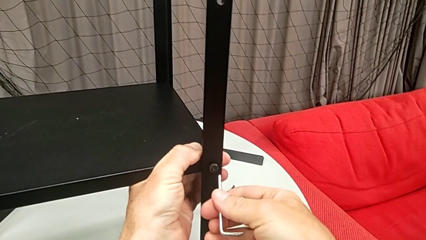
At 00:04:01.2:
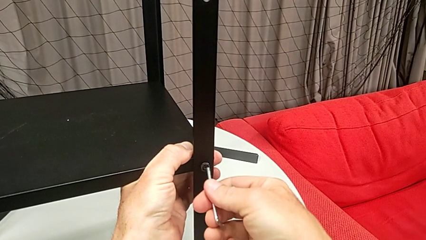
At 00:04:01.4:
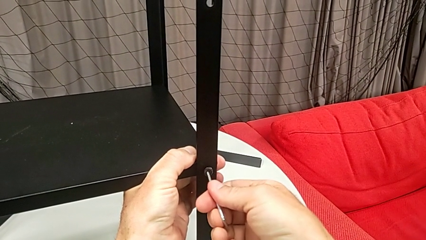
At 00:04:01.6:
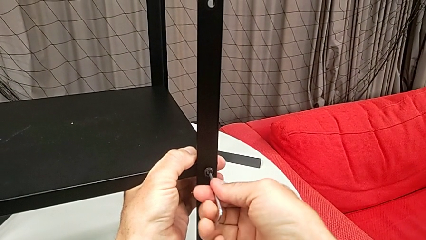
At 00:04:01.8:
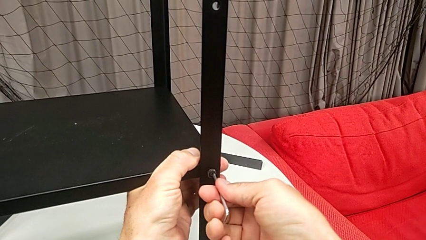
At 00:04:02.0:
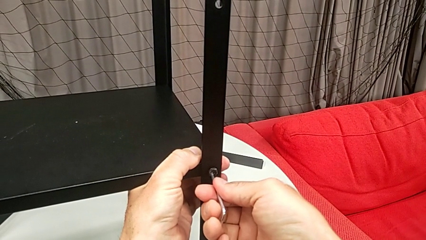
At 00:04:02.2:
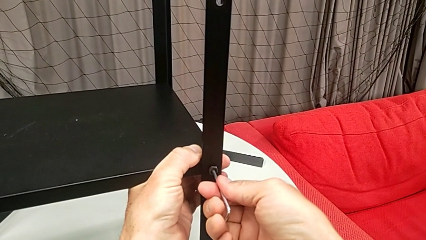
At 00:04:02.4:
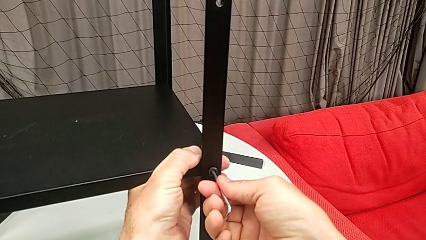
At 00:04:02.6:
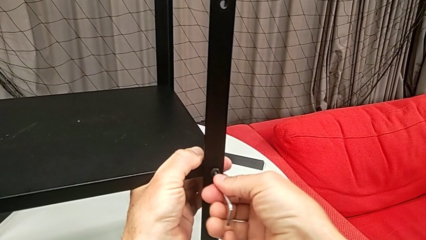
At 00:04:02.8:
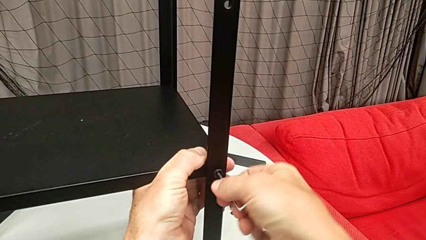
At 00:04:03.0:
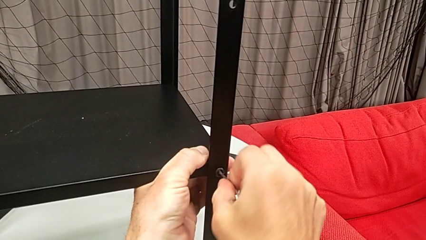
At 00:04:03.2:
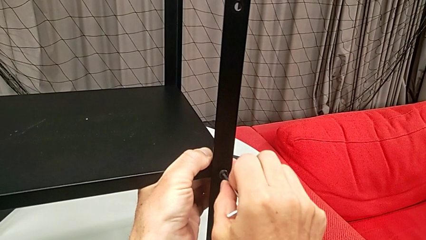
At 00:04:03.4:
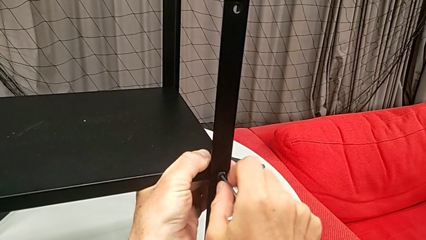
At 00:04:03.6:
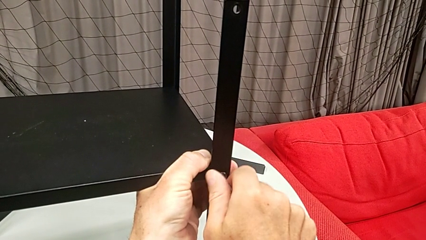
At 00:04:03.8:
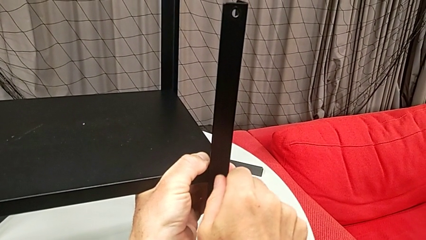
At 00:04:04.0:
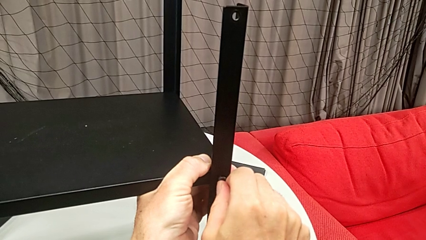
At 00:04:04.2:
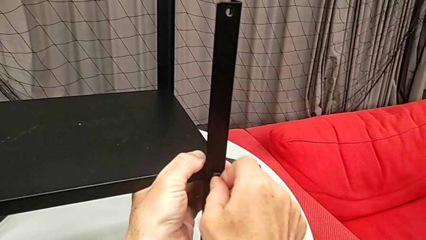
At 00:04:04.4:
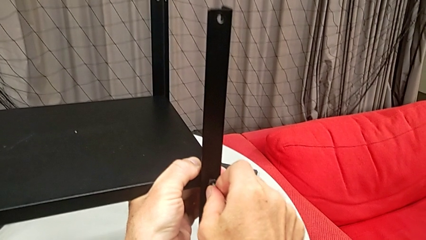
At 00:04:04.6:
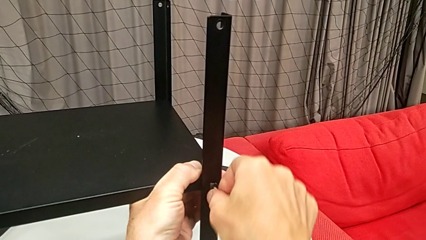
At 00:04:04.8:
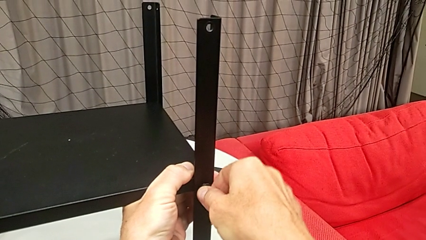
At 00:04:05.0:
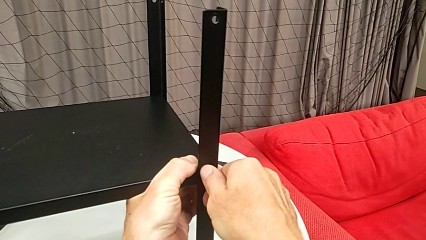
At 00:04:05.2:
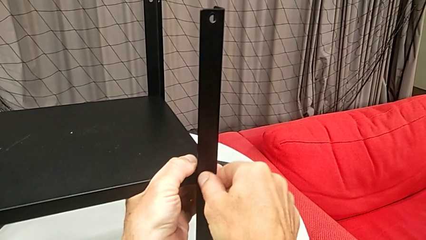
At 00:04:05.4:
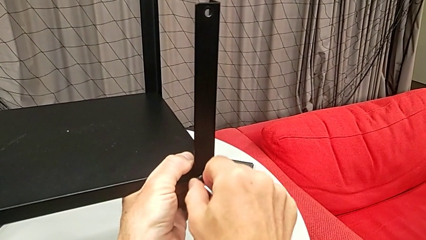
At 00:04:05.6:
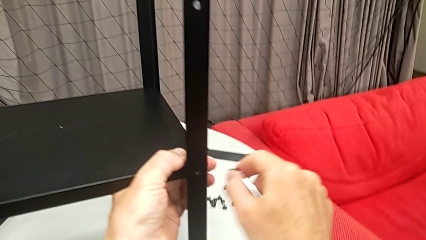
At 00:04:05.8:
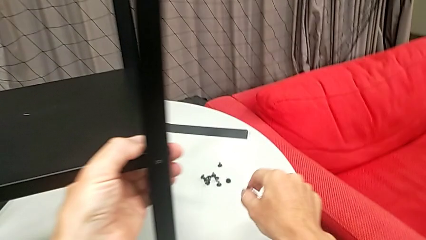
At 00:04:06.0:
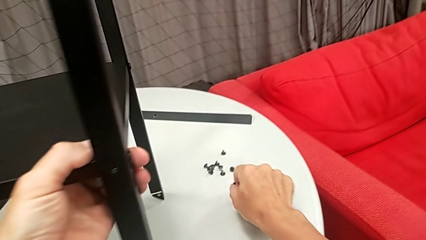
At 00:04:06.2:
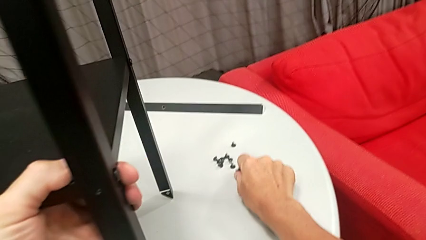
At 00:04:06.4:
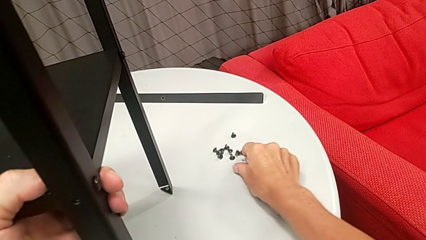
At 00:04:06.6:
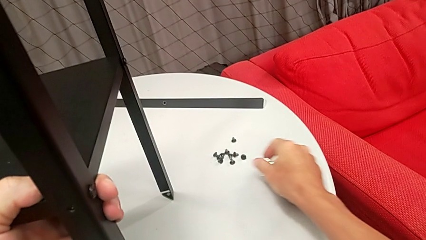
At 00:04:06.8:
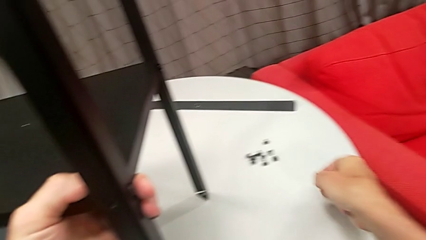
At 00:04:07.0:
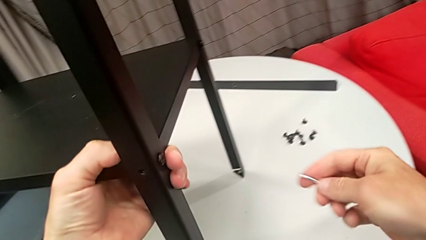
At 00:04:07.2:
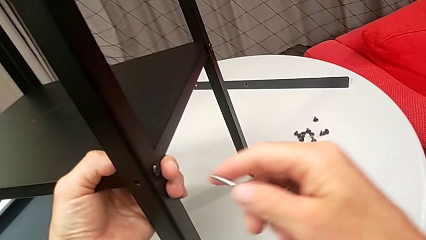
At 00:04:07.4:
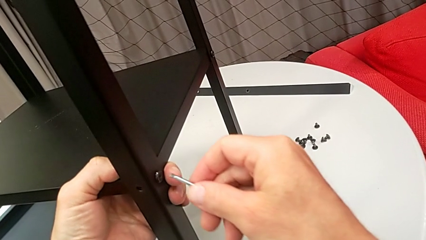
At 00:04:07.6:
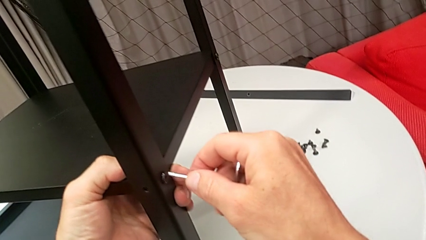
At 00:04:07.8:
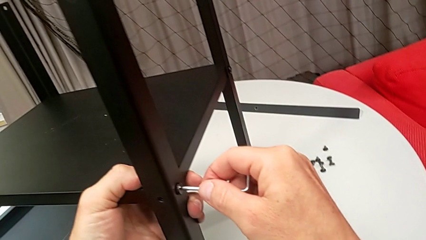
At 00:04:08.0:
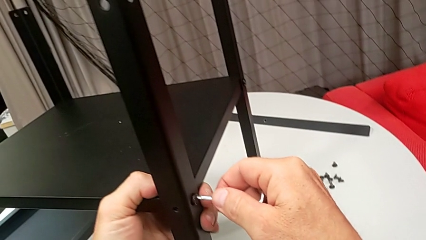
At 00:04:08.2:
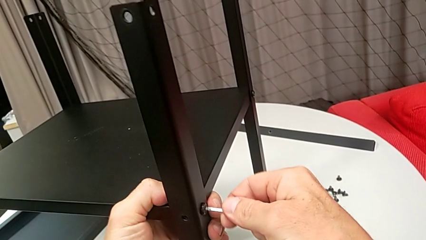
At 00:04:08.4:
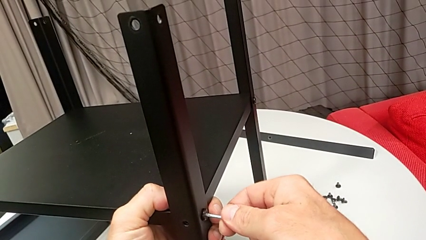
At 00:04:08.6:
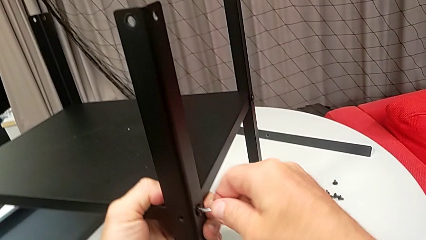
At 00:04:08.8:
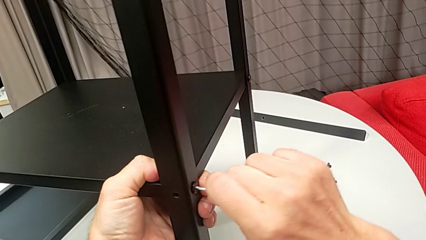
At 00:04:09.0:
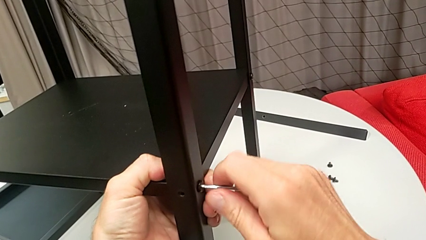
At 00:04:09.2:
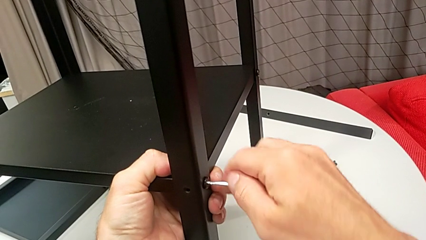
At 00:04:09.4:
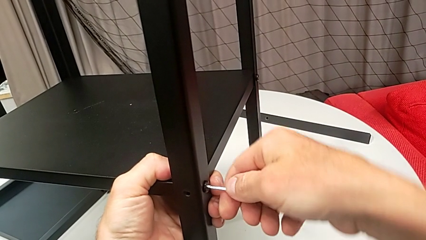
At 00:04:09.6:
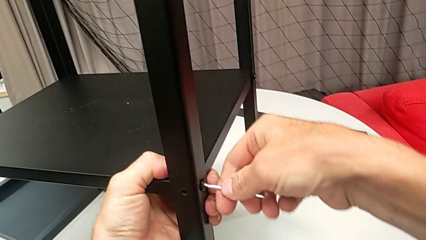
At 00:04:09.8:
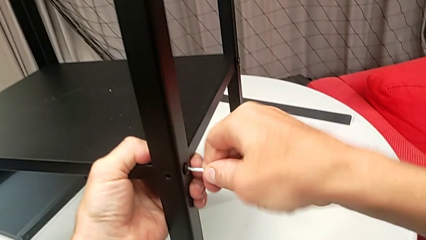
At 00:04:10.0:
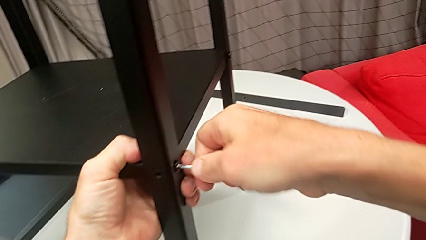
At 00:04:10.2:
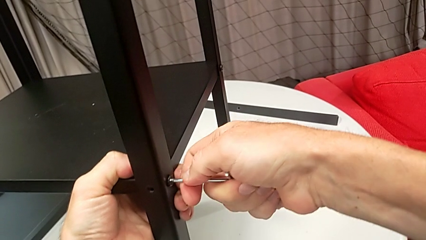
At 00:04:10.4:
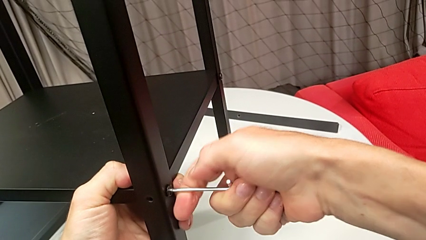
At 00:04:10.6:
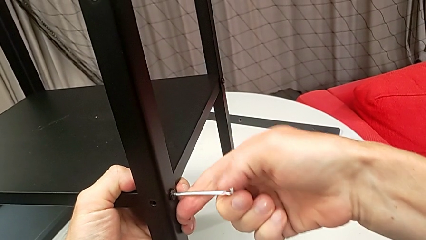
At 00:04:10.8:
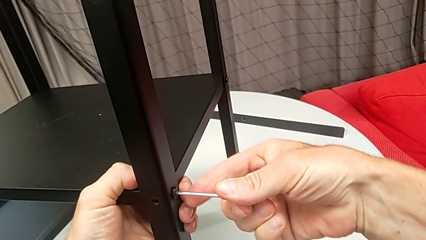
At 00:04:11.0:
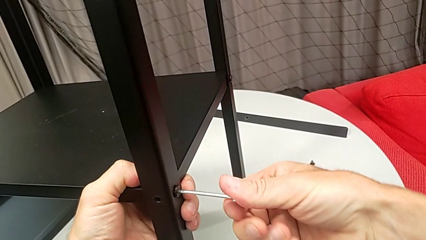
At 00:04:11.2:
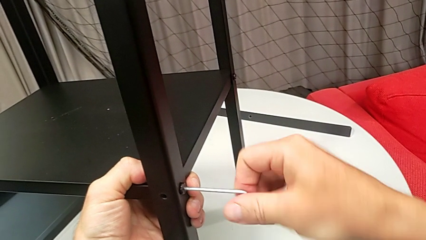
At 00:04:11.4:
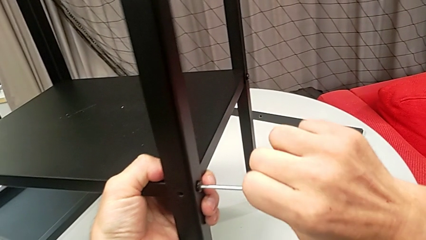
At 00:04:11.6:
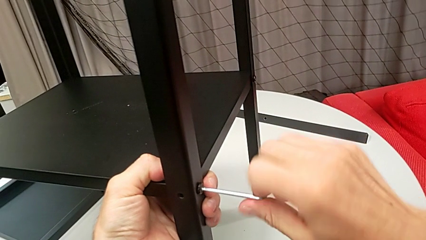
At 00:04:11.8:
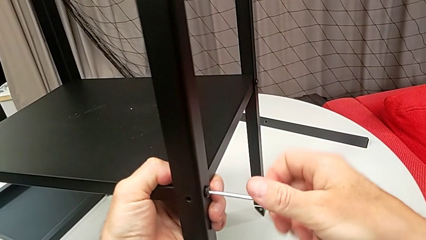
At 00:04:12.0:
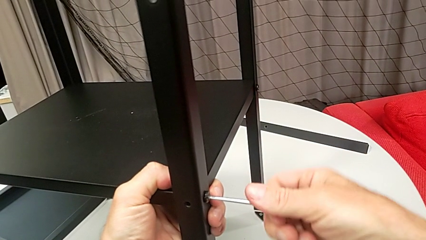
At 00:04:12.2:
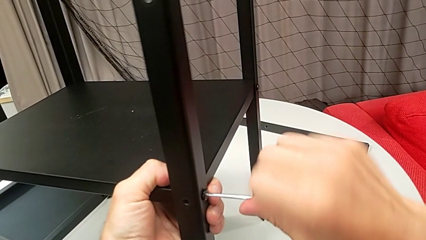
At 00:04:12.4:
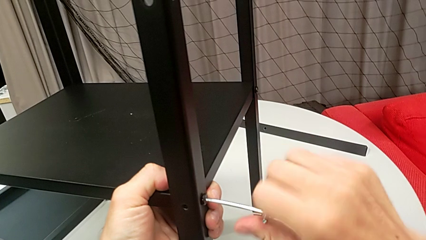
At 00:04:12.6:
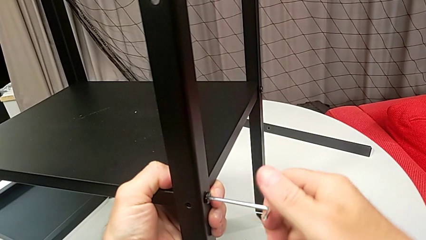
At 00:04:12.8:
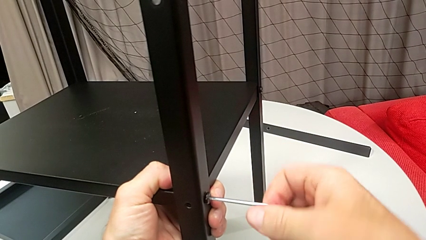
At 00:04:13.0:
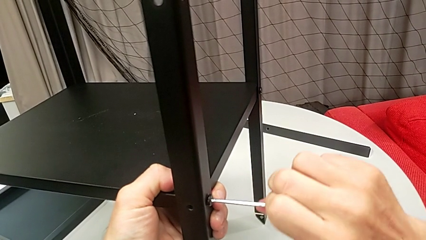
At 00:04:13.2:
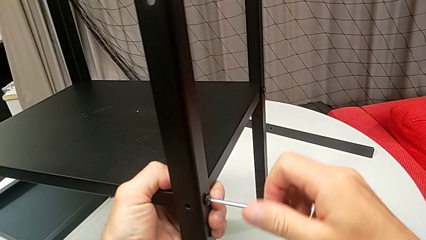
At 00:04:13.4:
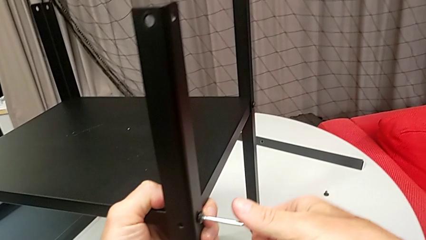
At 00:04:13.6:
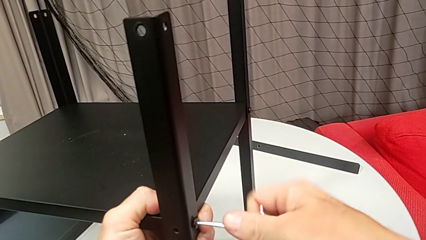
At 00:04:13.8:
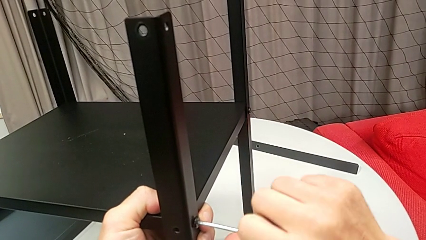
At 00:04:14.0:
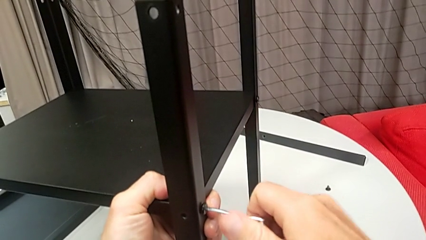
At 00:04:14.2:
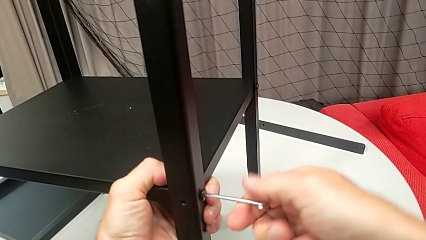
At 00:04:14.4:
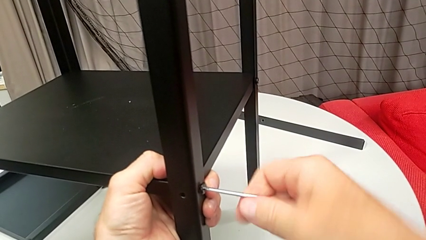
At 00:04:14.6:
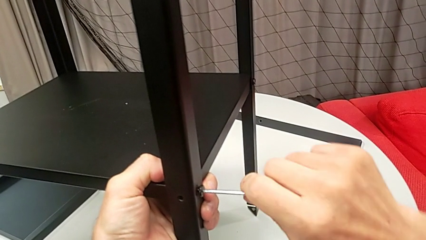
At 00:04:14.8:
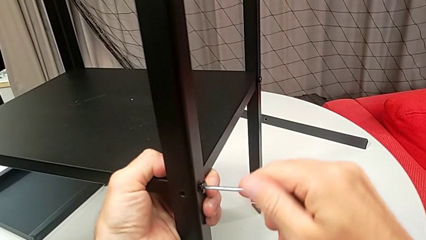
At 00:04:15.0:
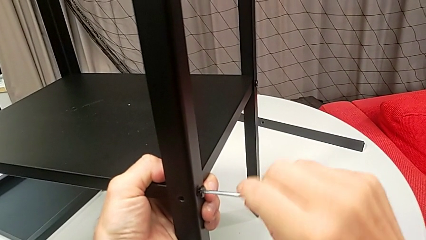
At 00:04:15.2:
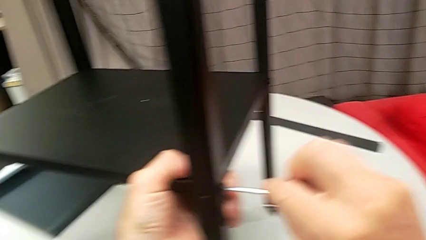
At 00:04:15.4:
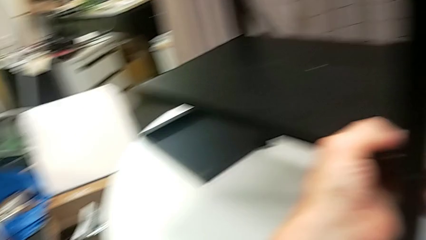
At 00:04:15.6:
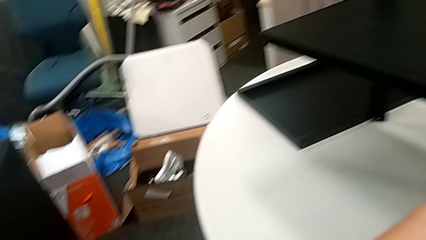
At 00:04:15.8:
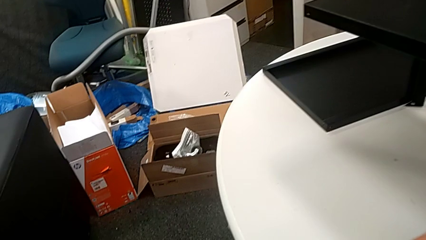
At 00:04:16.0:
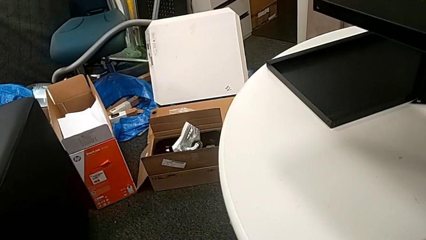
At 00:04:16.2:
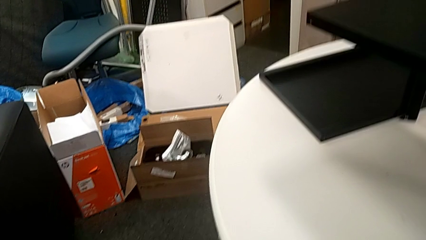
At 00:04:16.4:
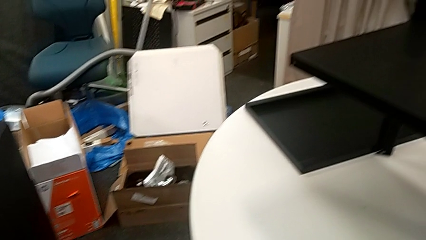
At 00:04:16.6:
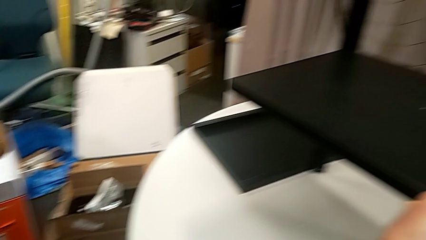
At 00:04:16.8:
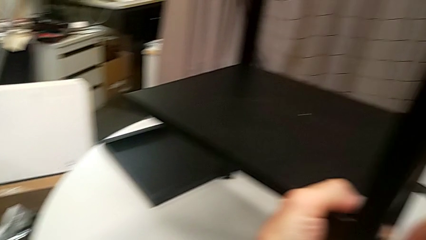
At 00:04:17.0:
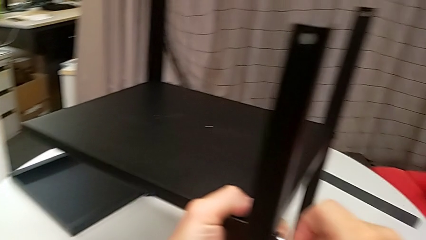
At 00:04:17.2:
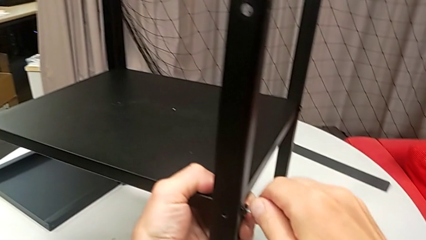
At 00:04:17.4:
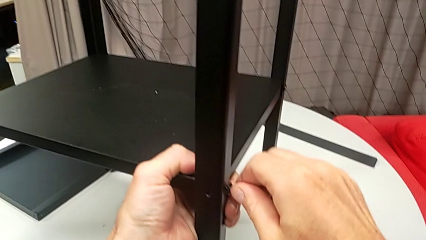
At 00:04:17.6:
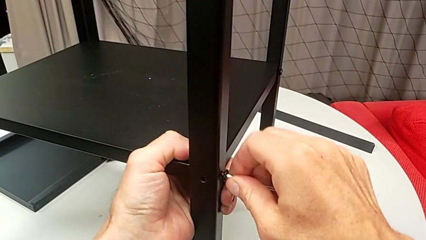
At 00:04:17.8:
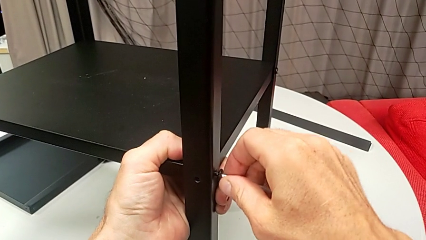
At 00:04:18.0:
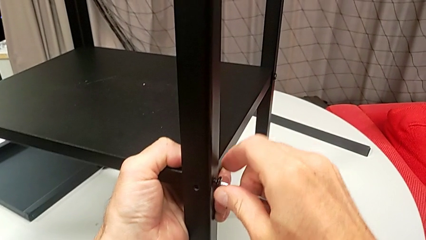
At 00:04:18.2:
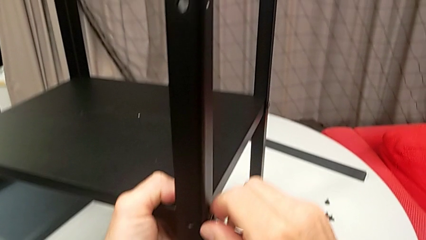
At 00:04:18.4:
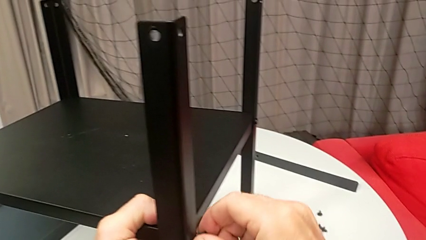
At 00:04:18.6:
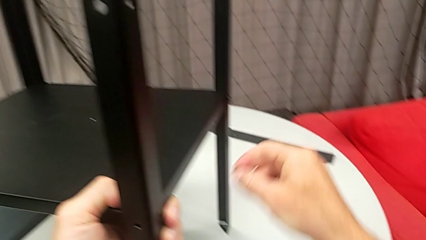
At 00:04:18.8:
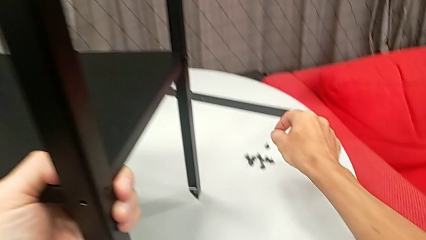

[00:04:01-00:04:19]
The camera wearer is disassembling the second leg from the shelf. They insert the Allen wrench, unscrew the hex socket head, disassemble it, withdraw the Allen wrench, place the hex socket head, approach it, insert the Allen wrench, unscrew the hex socket head and disassemble it.
